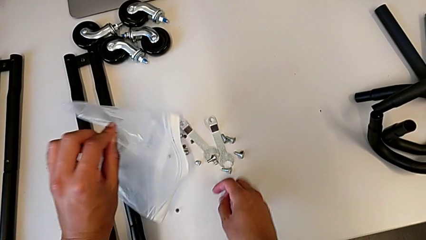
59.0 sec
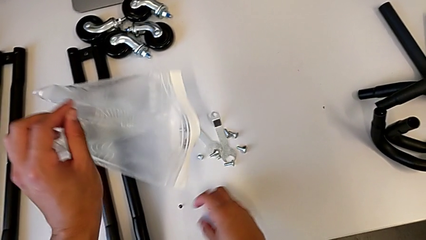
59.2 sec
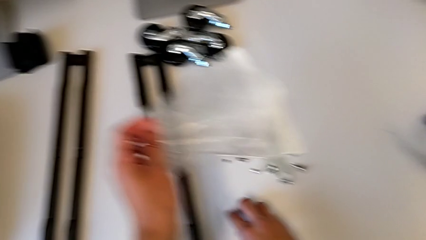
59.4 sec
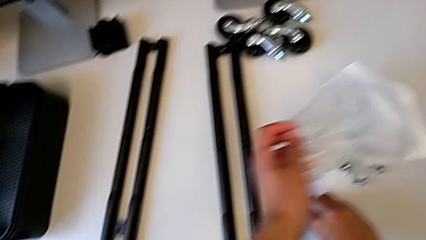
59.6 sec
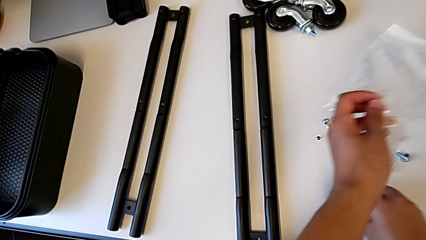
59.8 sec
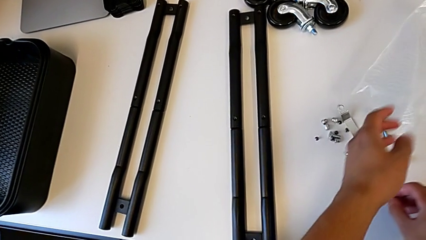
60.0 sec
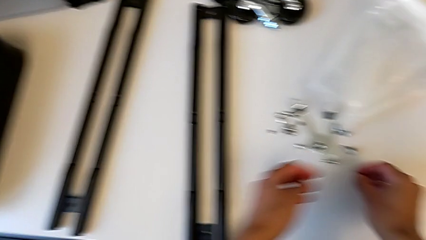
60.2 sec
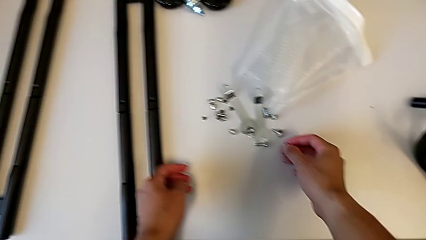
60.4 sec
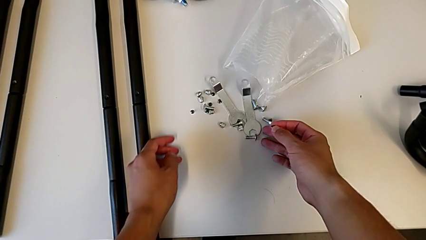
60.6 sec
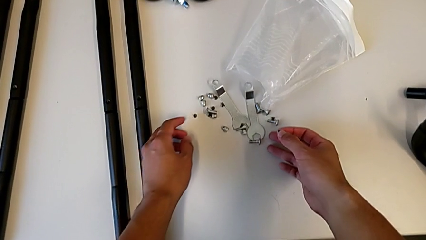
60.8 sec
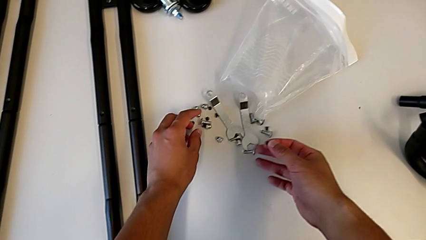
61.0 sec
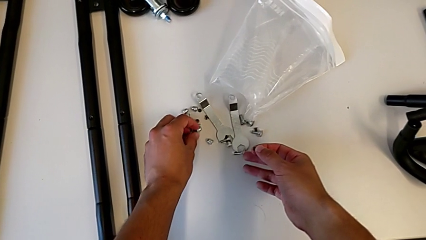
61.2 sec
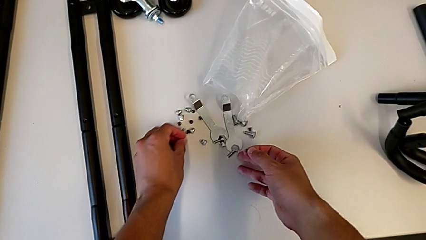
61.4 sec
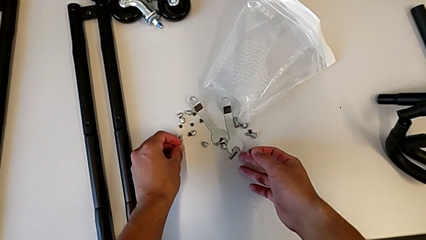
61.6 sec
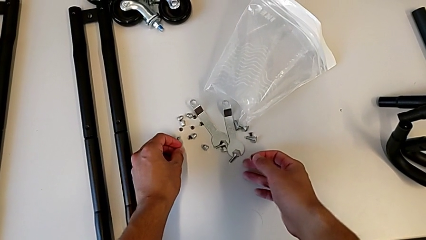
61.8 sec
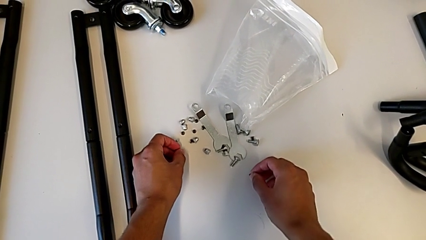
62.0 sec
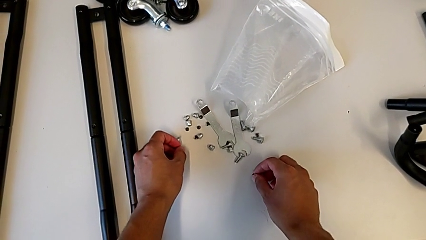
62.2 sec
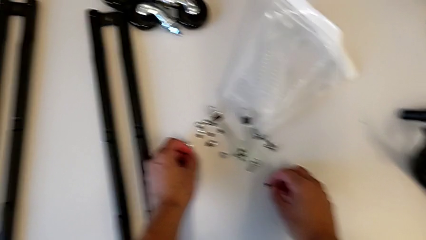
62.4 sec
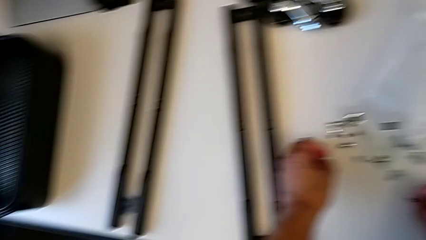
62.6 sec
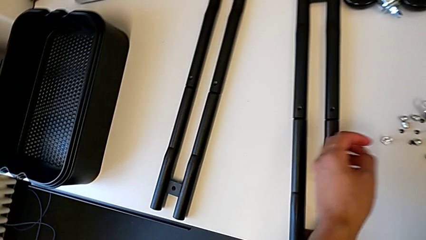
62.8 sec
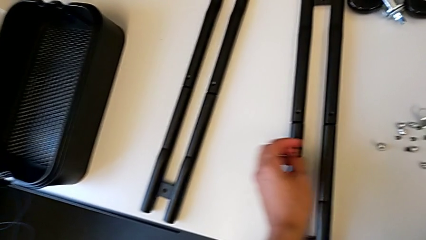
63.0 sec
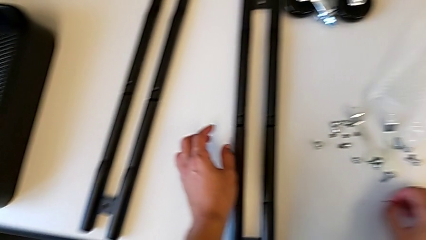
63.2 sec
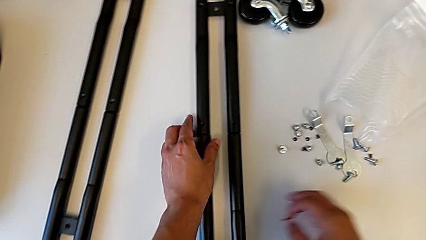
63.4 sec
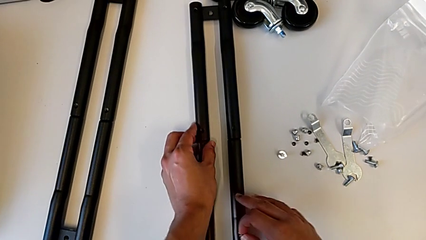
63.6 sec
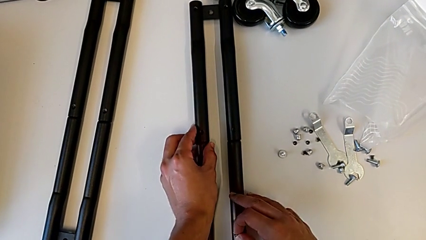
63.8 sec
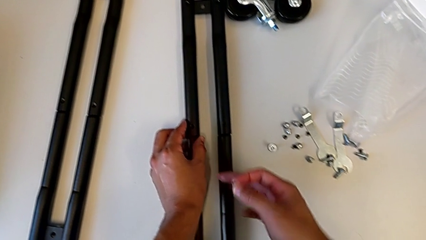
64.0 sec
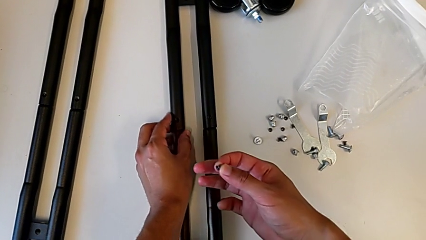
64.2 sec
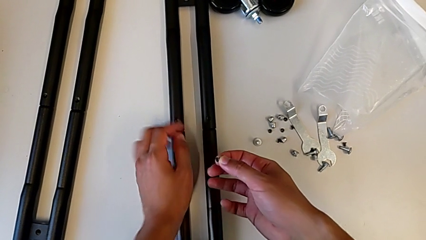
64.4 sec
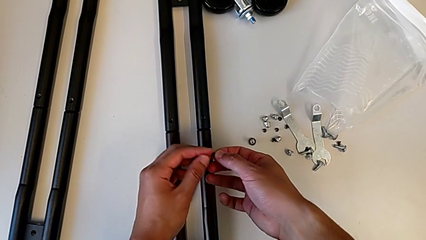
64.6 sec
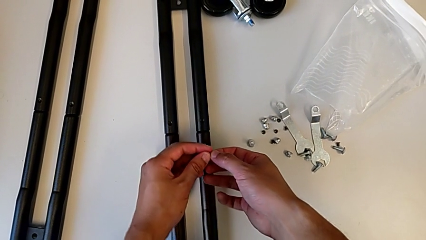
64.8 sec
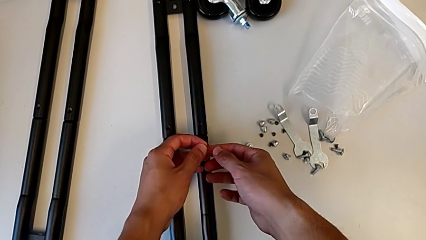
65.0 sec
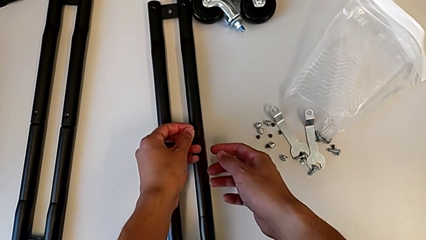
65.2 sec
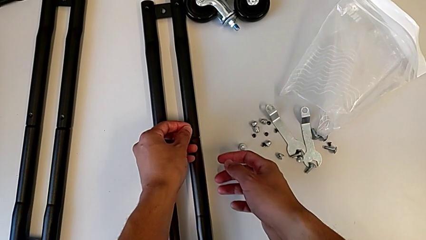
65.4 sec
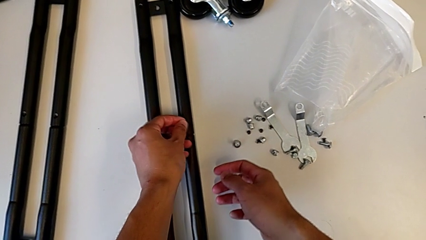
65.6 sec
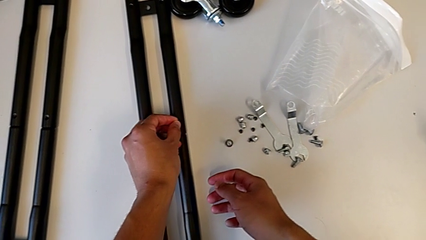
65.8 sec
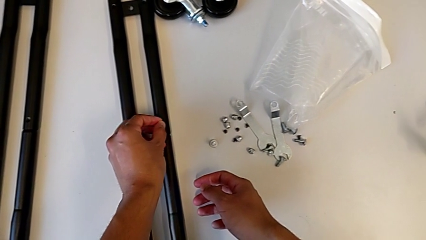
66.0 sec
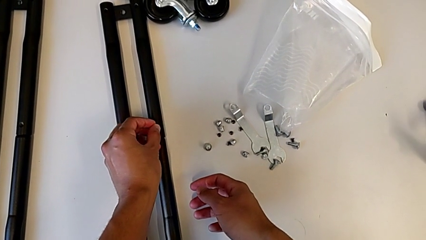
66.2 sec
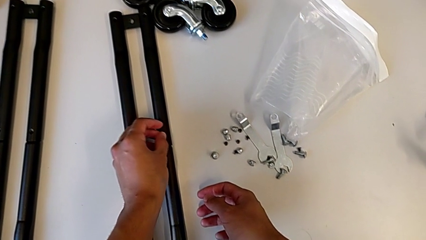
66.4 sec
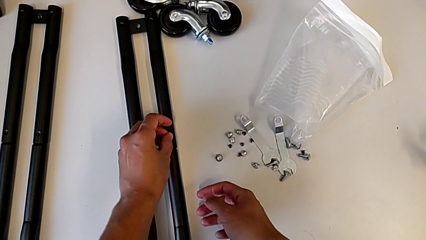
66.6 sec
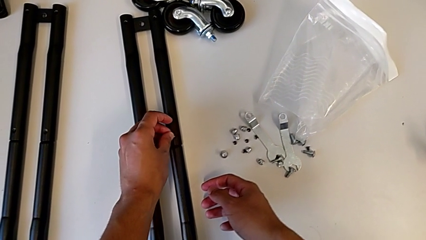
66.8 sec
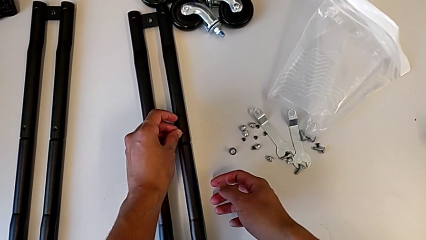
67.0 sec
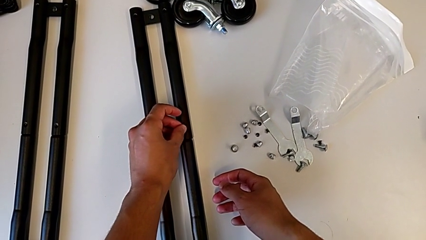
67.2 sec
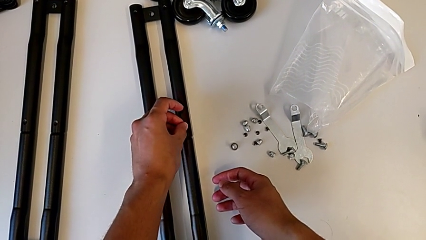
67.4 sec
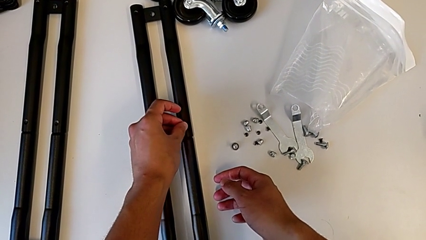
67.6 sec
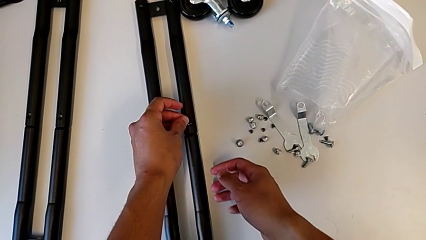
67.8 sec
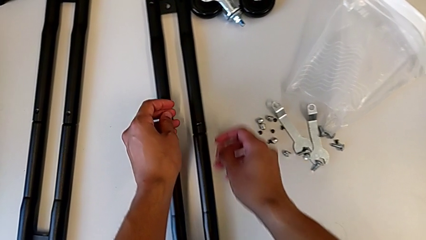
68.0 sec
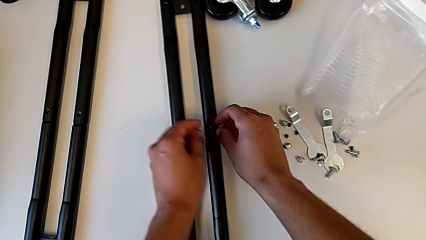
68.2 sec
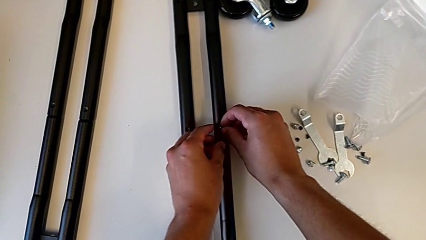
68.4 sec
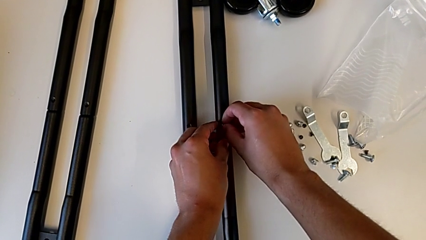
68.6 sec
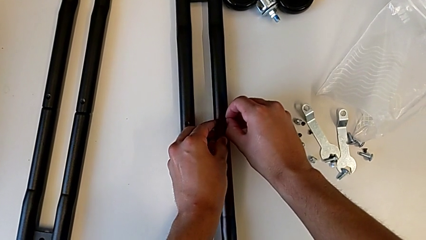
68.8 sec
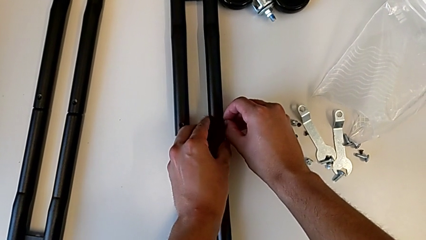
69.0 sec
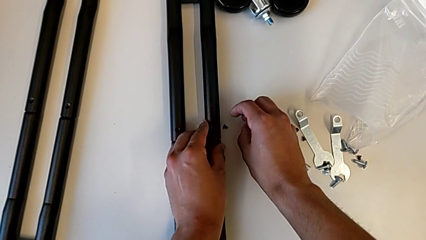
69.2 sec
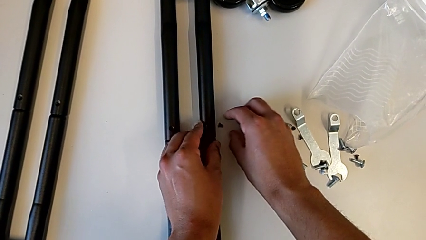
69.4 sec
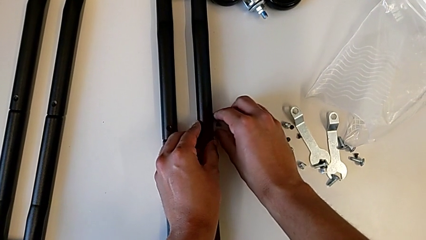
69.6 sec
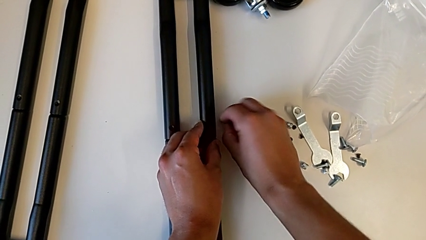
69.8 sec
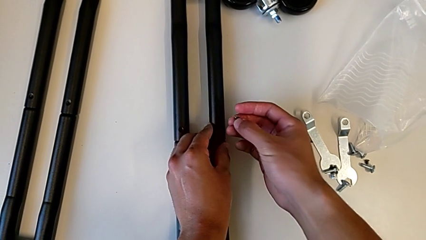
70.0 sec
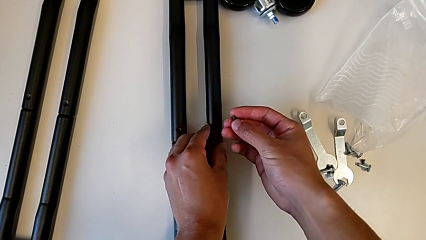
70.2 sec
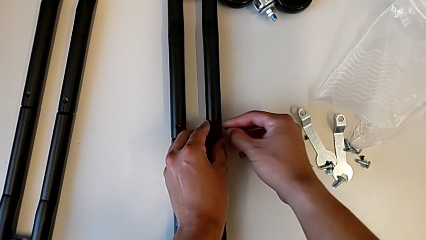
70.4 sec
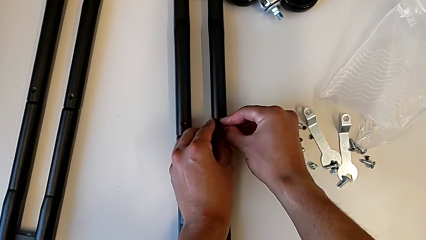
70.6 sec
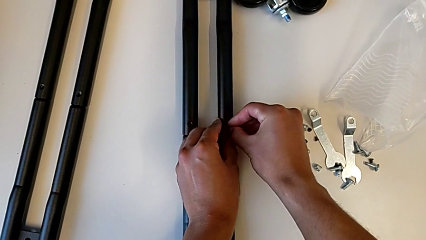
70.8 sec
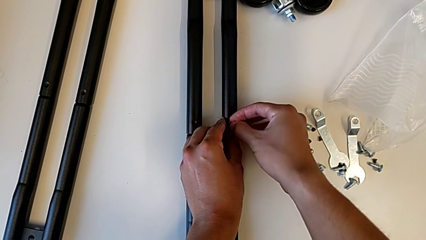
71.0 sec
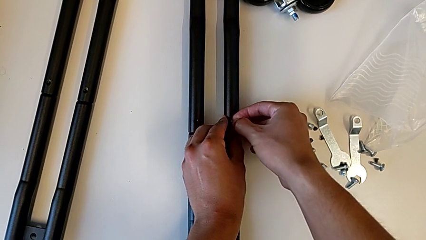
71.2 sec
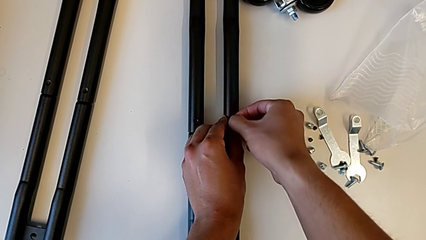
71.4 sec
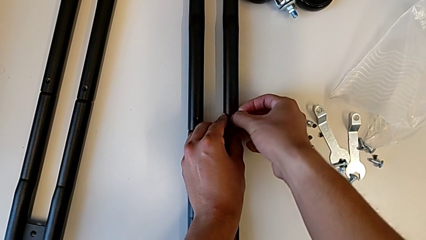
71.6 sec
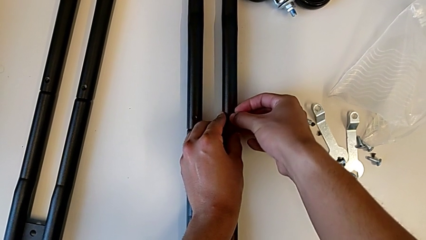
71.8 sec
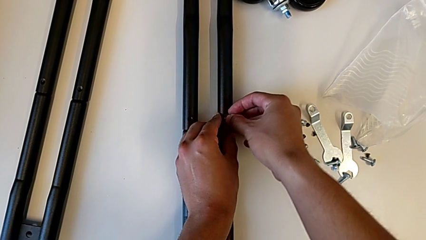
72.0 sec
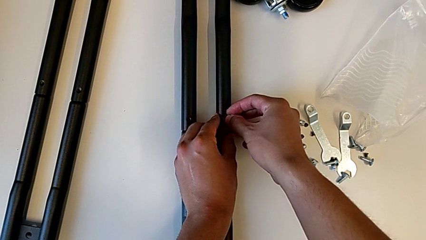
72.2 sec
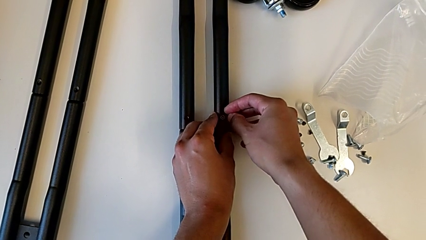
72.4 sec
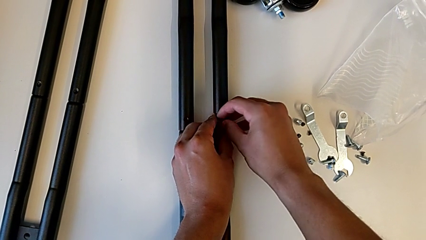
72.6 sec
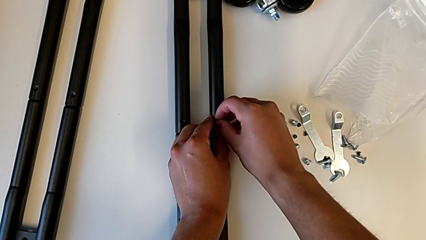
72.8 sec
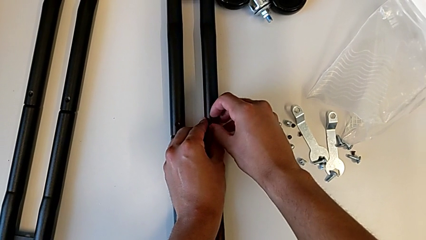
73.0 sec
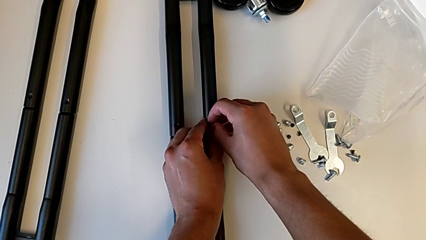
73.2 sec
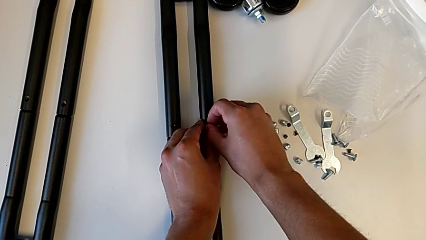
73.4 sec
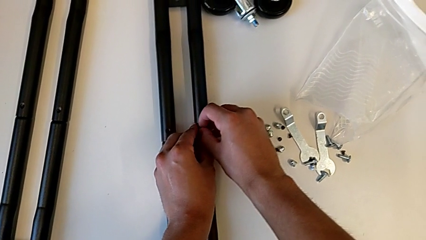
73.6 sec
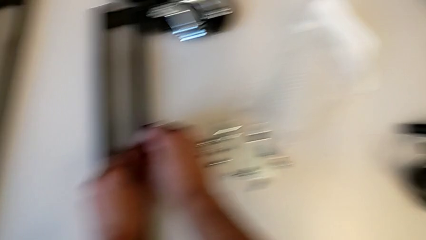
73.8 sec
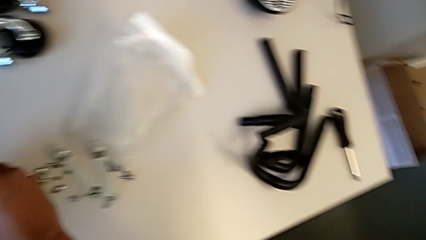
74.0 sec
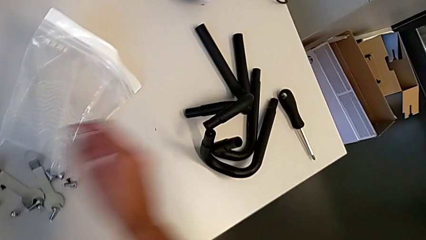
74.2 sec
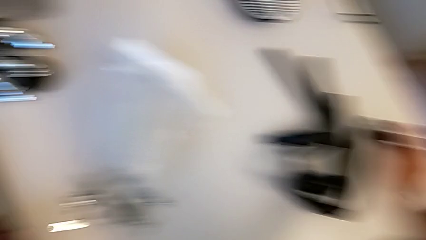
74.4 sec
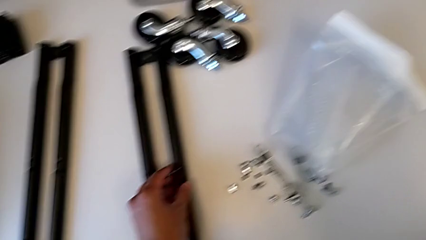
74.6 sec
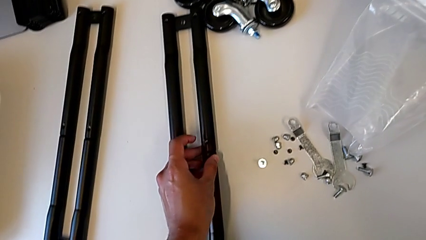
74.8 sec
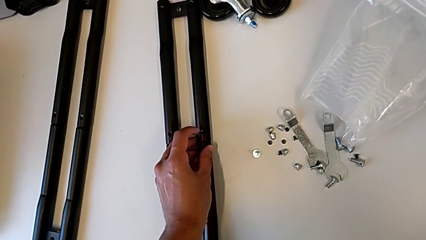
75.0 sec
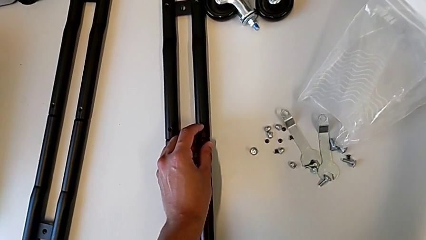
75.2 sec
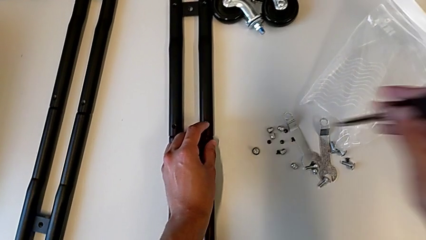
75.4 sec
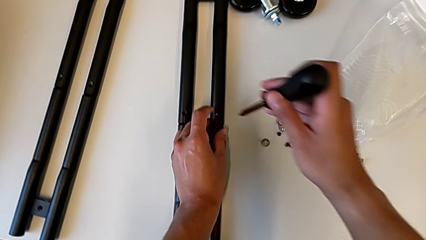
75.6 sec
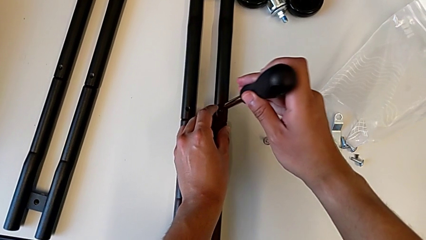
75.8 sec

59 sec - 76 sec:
The camera wearer is screwing the first pair of side bars. They grab the screw, align it and begin to screw the first leg.
